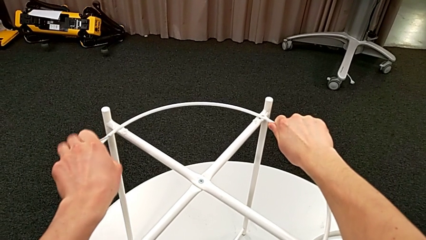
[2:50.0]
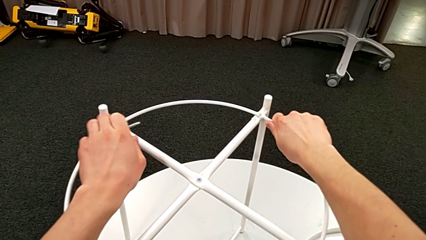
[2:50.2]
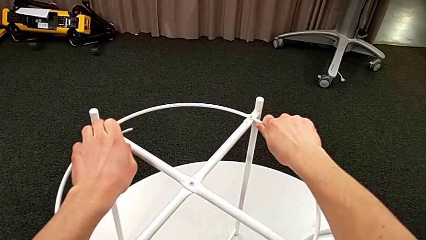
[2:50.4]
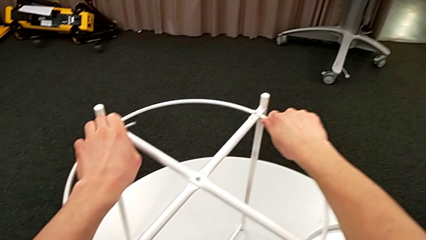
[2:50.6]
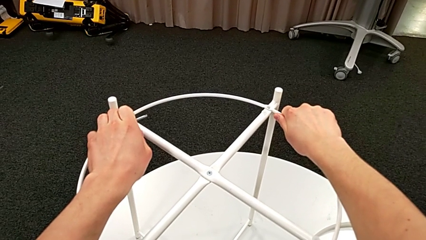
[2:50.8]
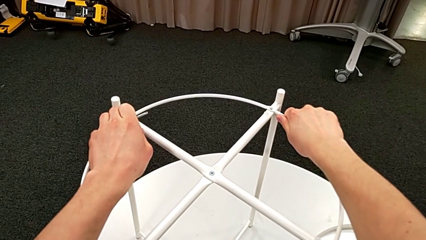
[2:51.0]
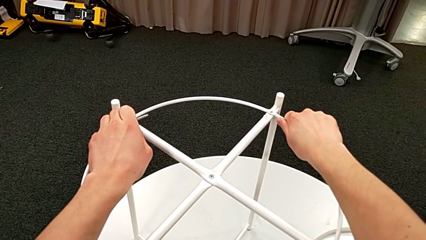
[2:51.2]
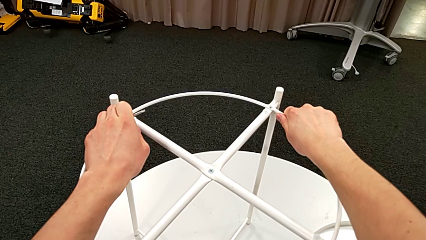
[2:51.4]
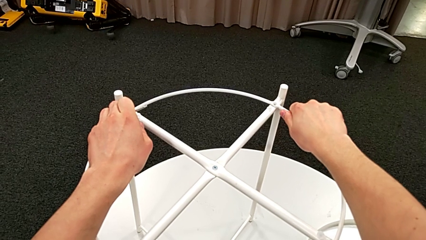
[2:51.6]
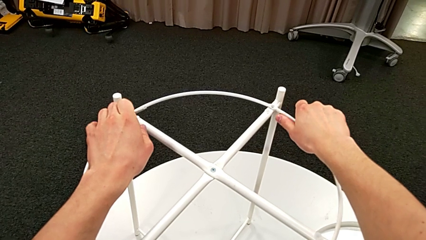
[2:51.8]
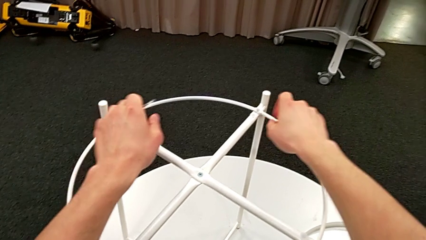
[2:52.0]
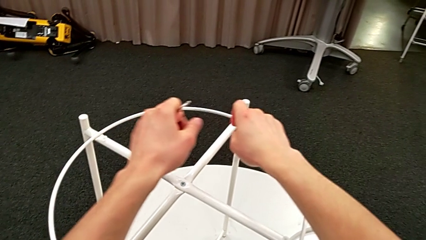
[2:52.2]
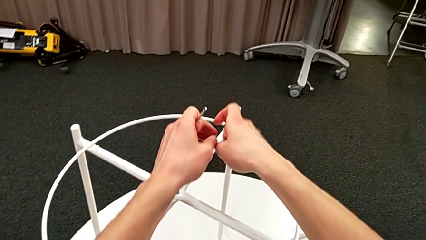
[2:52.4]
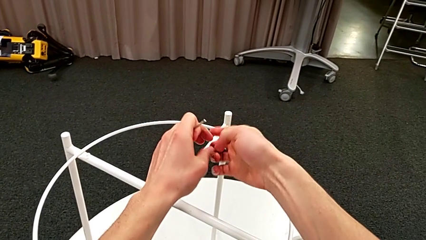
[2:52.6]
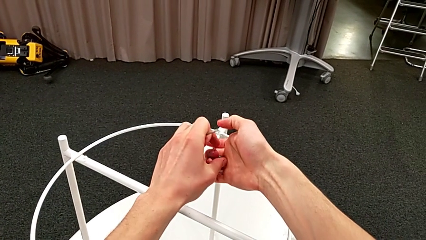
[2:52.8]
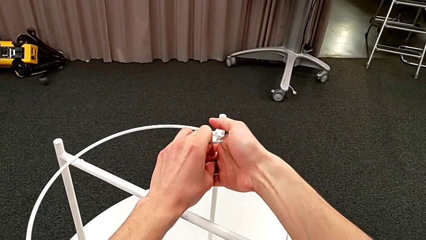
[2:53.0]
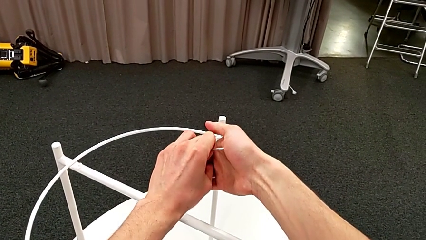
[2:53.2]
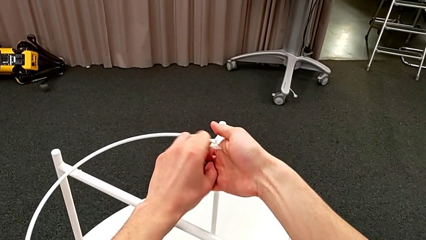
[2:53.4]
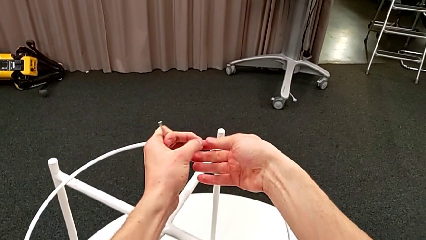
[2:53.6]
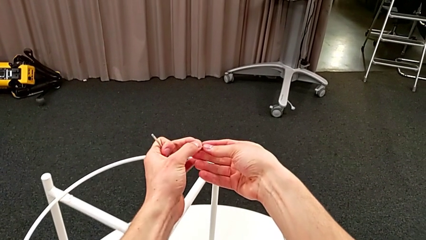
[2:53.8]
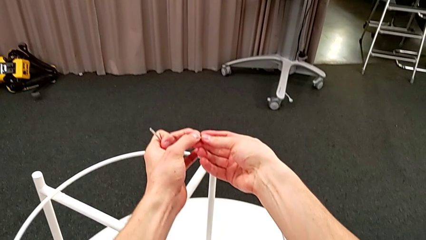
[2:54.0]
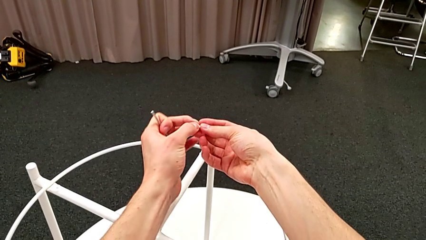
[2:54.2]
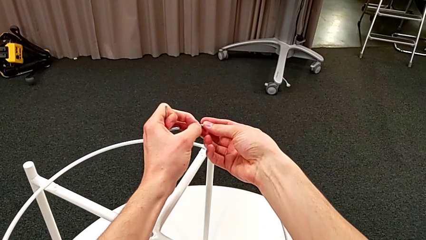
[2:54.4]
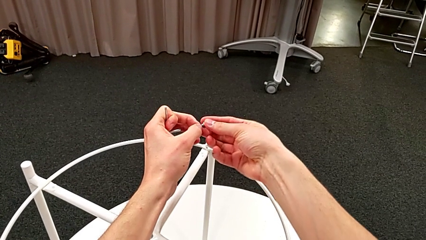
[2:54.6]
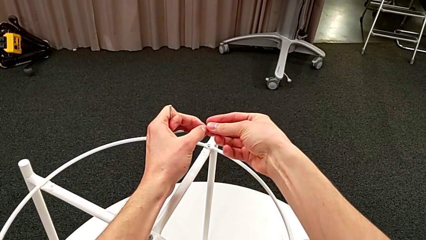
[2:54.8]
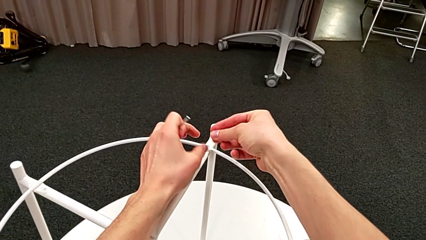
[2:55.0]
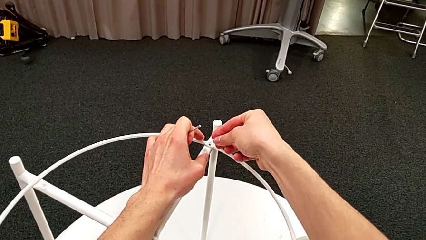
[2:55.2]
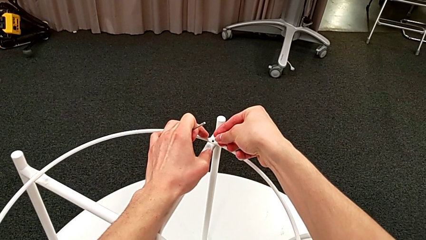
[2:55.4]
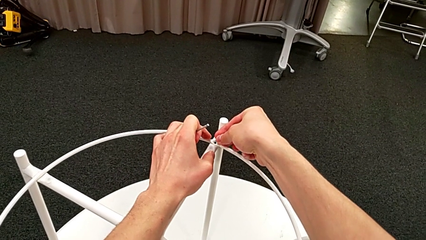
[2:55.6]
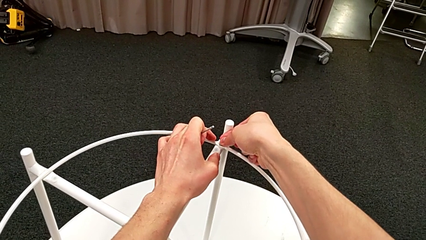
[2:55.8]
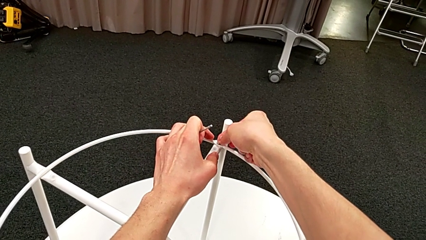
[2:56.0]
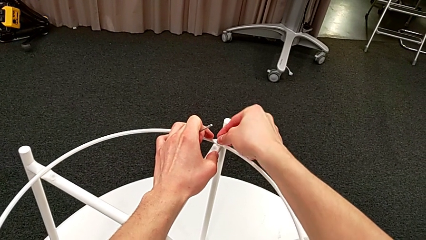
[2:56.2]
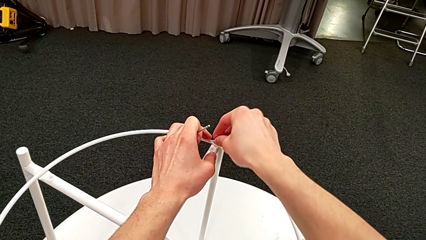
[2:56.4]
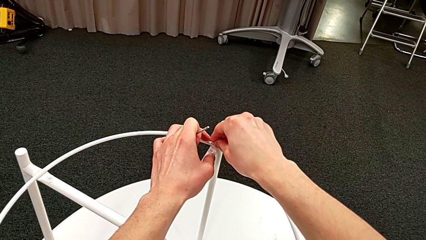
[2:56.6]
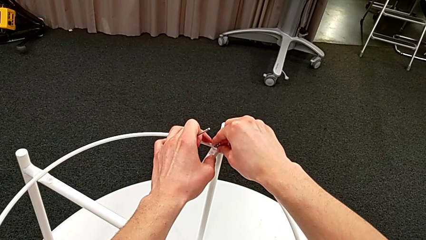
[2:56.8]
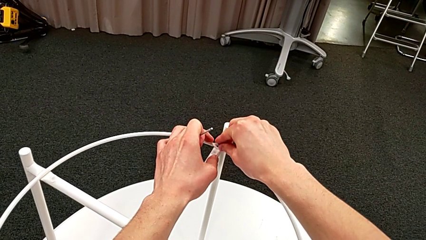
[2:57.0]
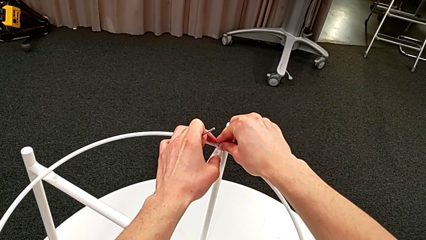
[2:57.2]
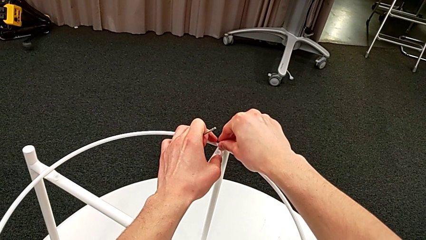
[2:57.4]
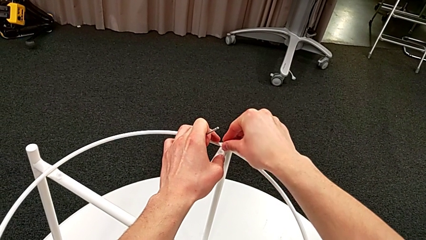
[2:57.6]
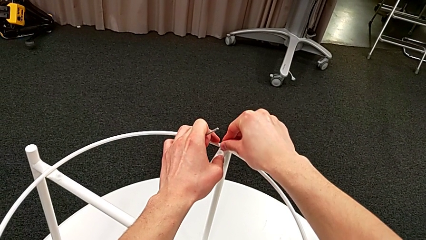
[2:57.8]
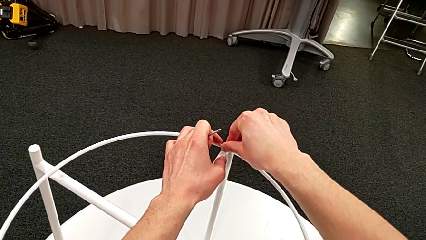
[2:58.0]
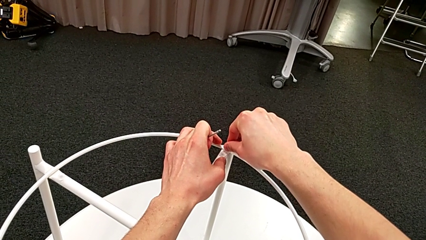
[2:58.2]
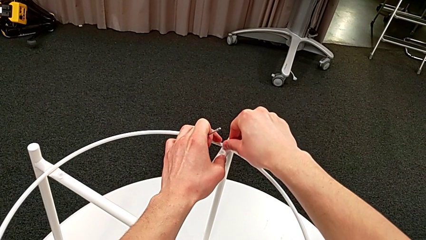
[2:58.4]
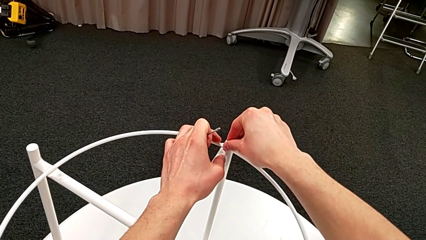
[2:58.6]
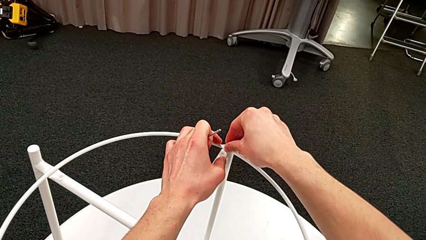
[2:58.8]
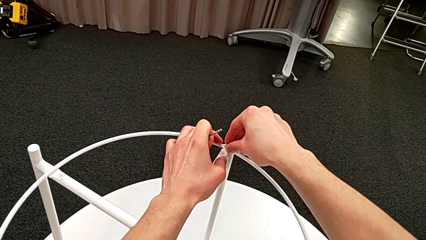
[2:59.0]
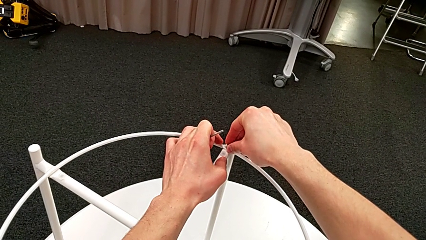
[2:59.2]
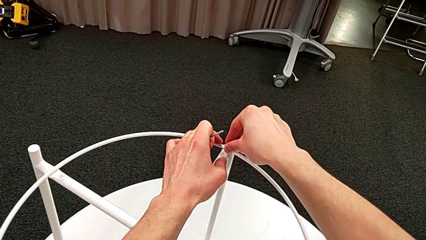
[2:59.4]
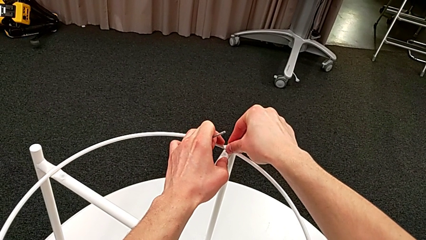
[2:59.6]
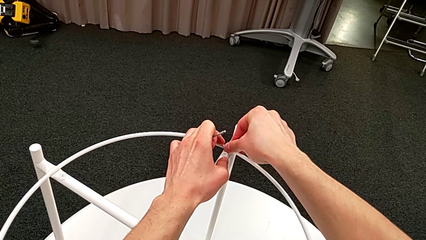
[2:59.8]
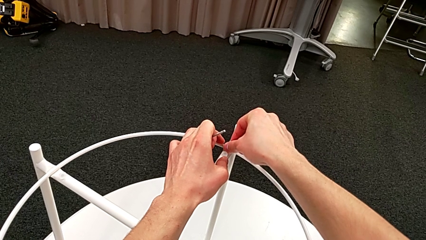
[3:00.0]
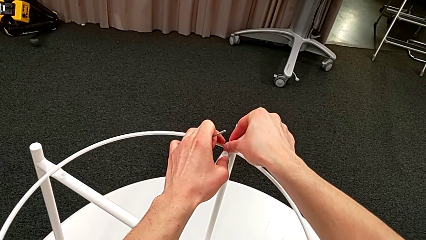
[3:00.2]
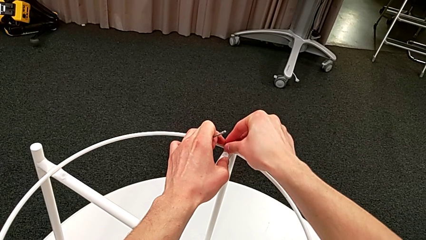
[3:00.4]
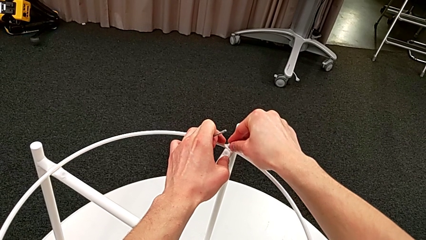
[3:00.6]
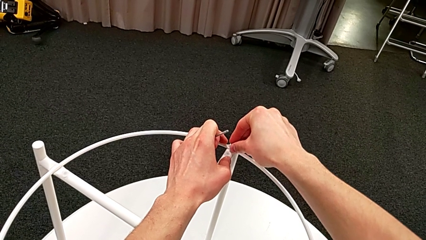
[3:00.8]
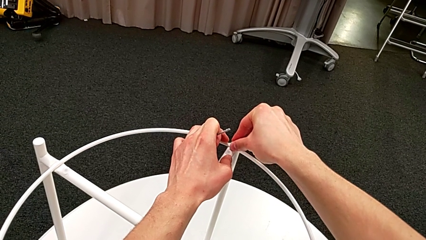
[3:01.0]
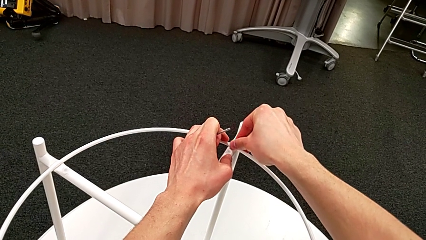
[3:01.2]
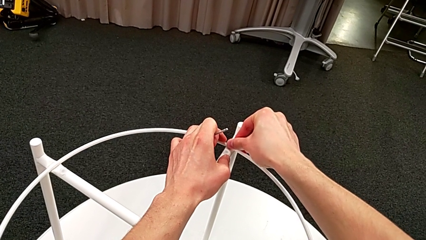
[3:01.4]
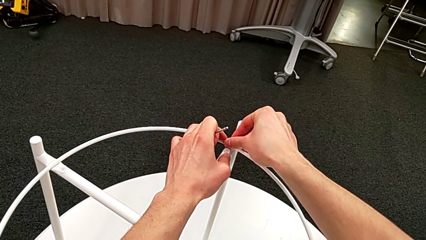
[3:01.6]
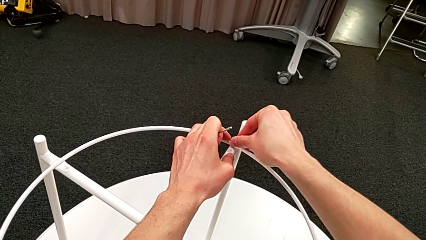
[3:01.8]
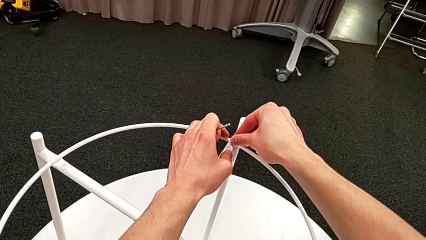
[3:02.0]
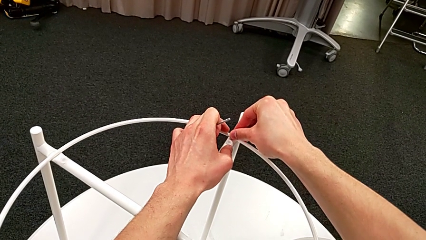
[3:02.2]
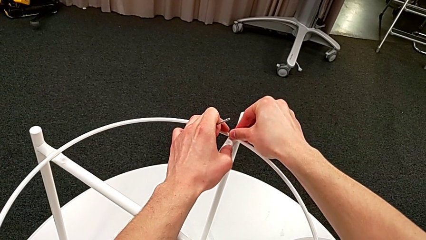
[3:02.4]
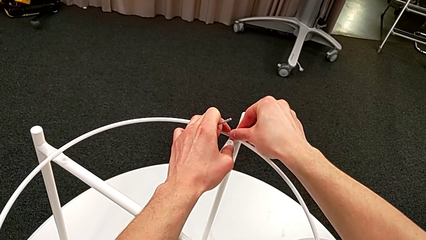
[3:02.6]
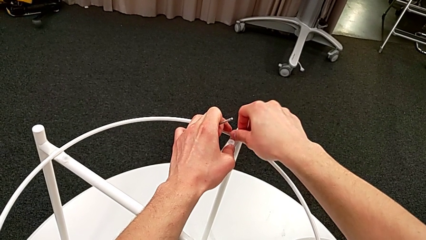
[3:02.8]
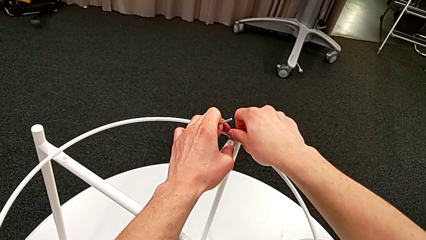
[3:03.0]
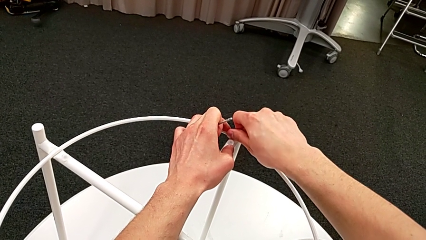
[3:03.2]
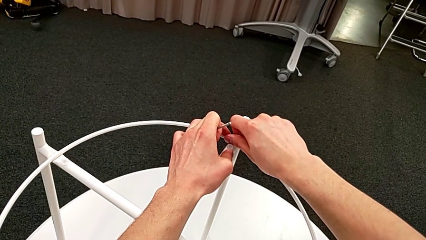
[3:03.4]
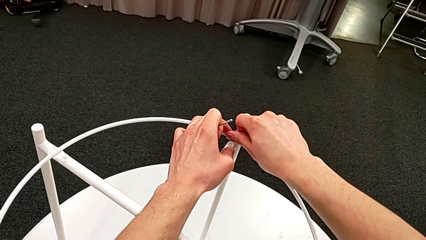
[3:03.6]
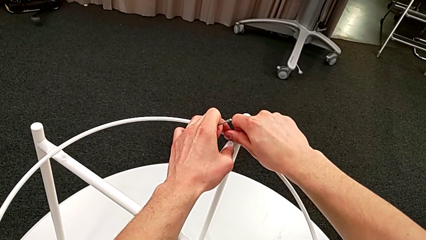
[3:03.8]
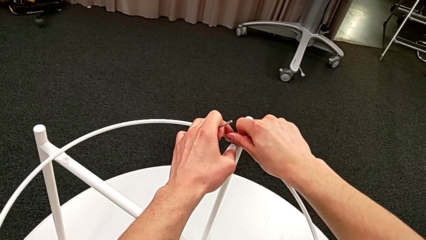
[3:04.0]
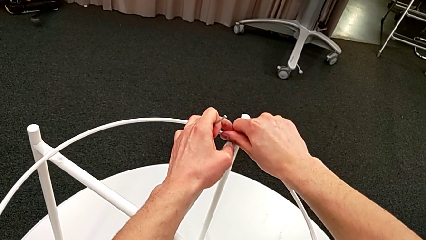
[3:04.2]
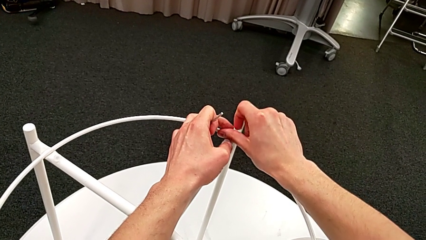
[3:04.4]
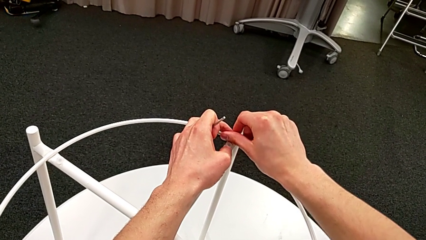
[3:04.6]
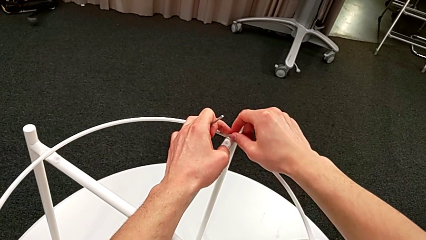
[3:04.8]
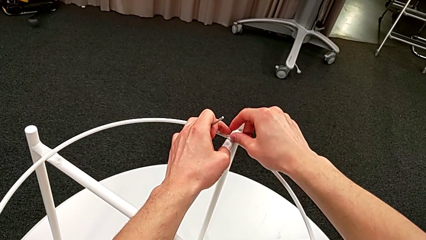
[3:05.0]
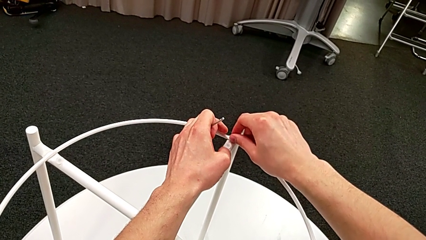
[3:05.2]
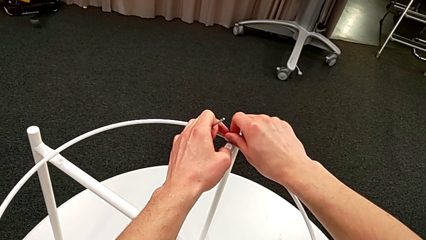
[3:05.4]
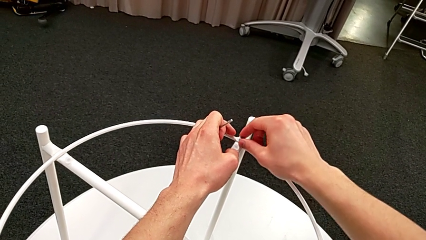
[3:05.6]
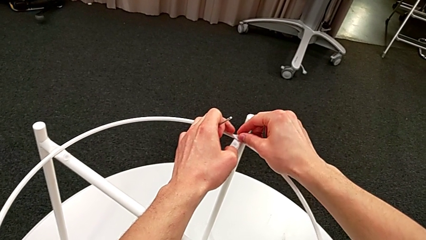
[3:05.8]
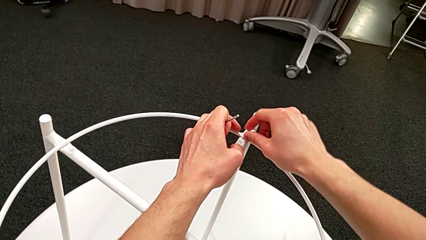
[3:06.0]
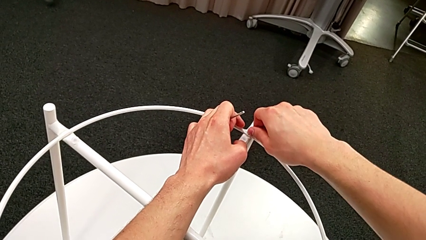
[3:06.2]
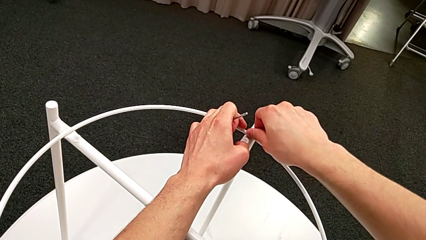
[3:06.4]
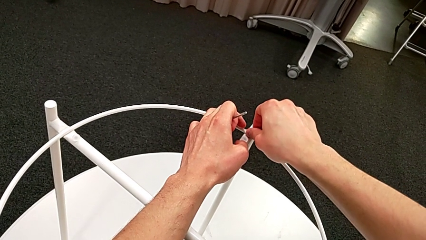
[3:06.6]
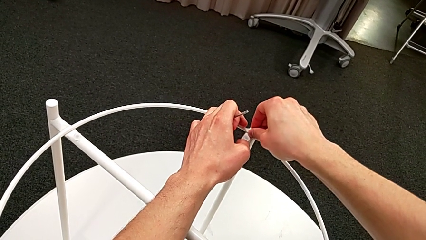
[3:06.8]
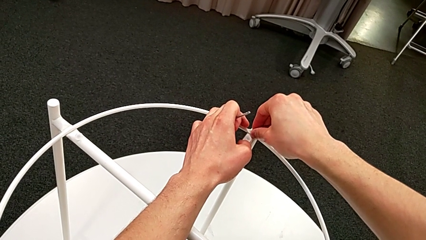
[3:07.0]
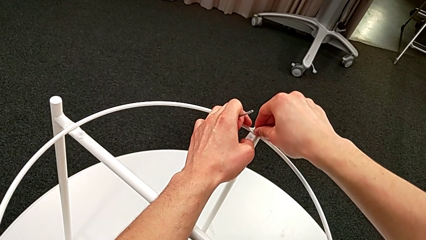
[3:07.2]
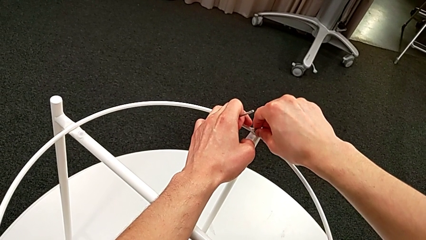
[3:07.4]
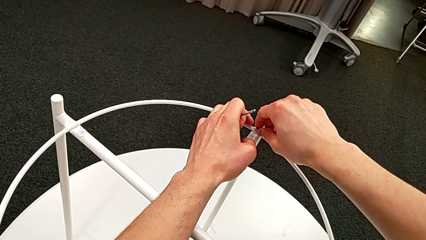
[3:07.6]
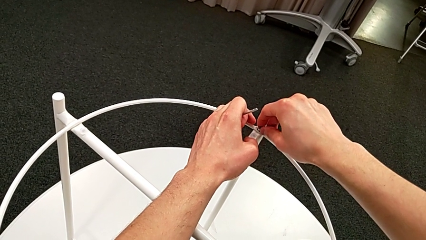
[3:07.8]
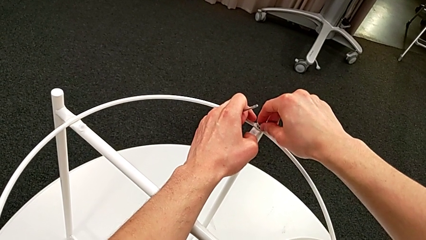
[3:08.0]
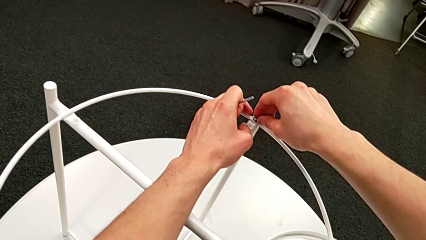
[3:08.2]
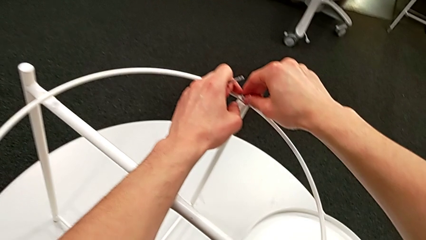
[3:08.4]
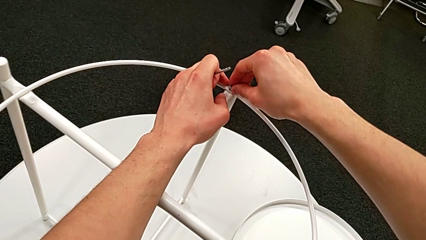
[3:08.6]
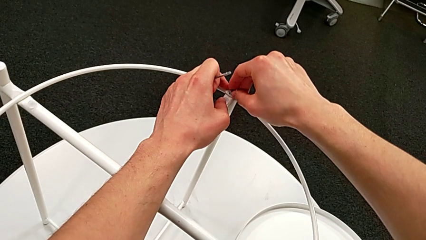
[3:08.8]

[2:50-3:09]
The camera wearer is screwing the hex socket head into the circle. They align the circle, grab the hex socket head, insert it and begin to screw it.
